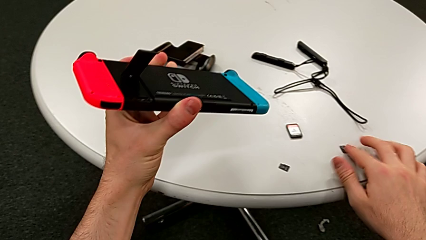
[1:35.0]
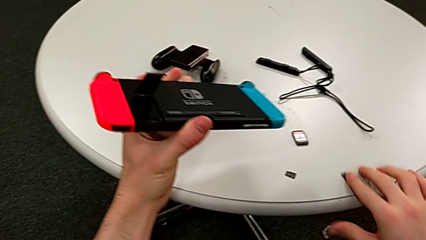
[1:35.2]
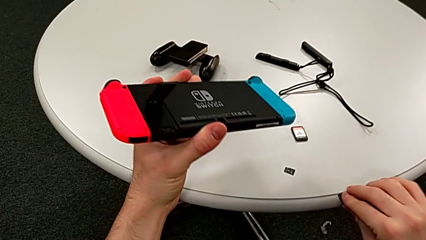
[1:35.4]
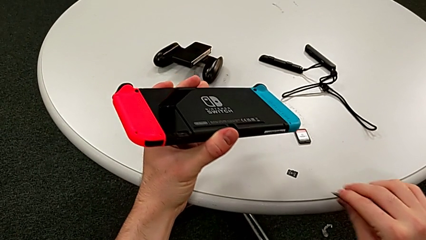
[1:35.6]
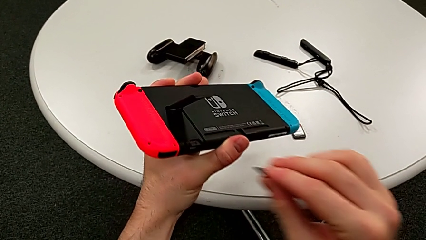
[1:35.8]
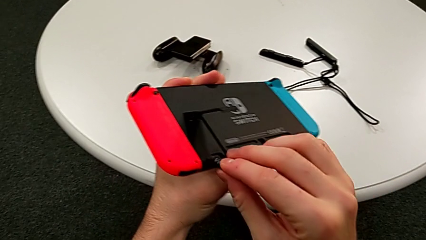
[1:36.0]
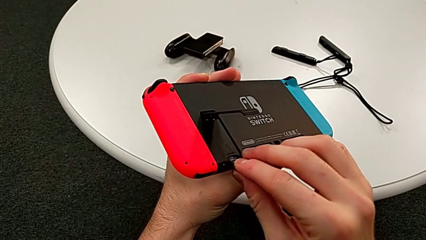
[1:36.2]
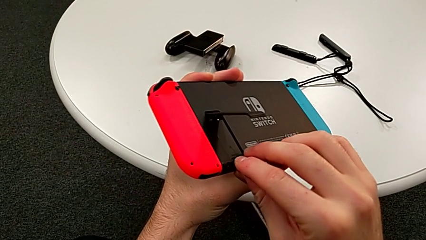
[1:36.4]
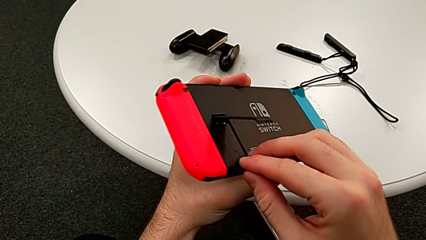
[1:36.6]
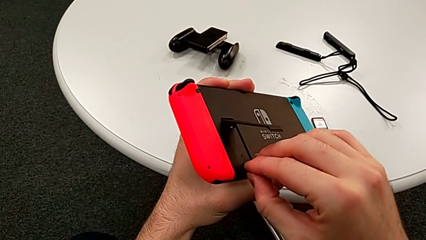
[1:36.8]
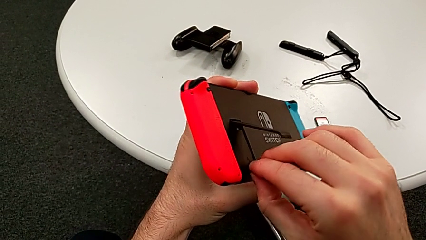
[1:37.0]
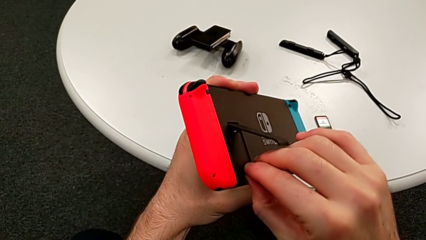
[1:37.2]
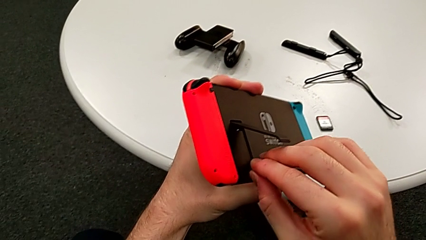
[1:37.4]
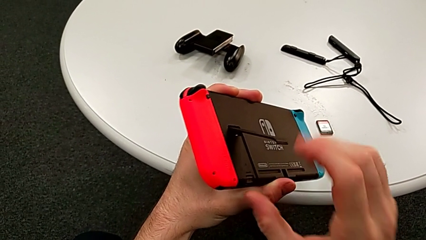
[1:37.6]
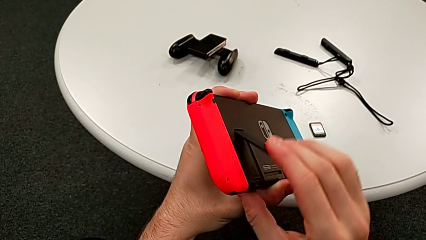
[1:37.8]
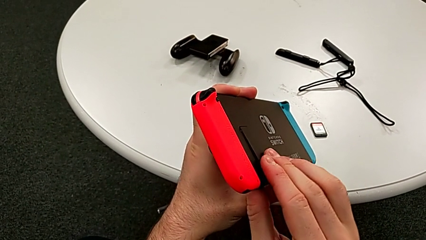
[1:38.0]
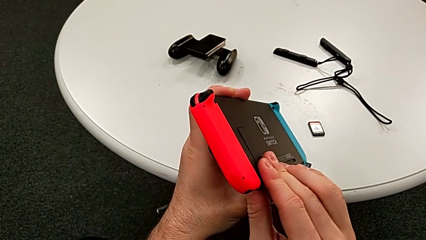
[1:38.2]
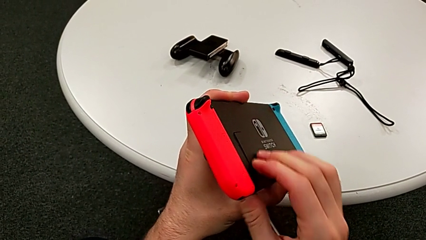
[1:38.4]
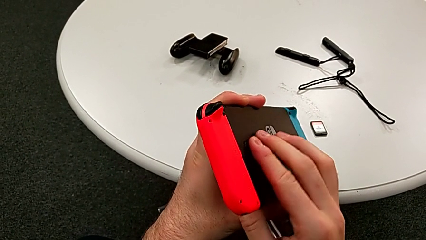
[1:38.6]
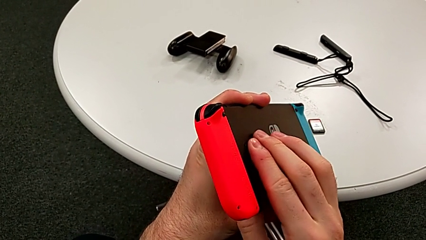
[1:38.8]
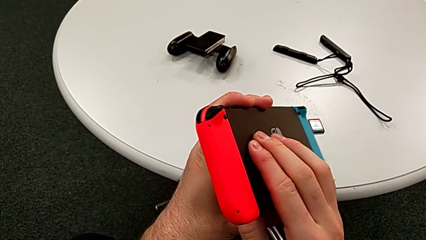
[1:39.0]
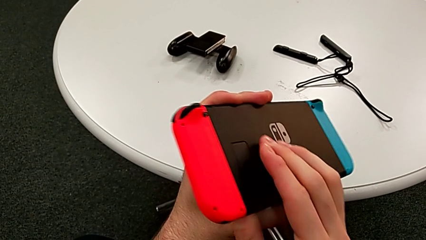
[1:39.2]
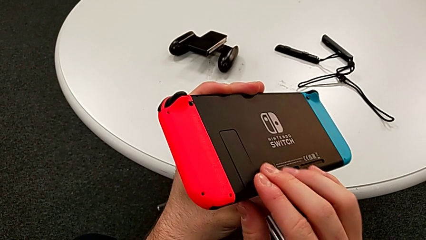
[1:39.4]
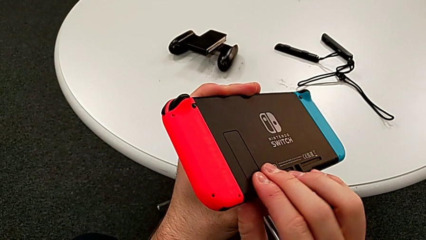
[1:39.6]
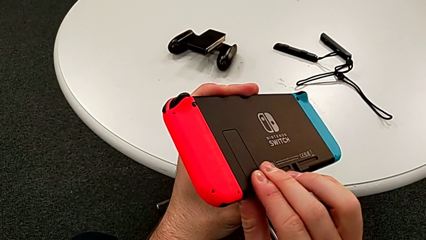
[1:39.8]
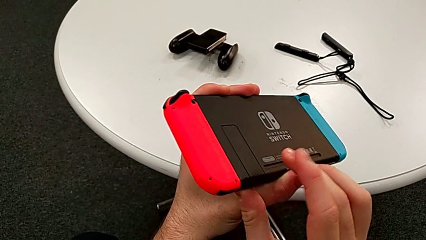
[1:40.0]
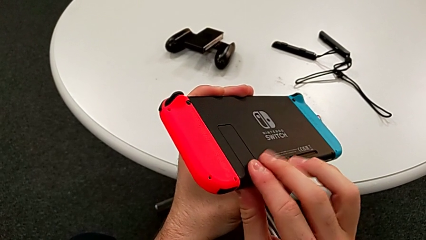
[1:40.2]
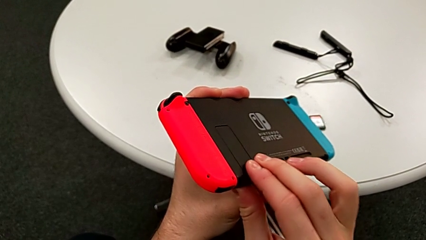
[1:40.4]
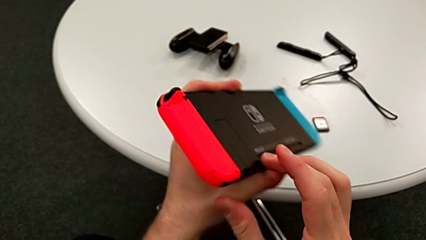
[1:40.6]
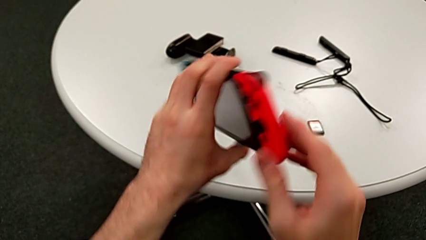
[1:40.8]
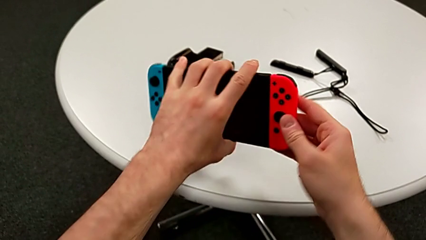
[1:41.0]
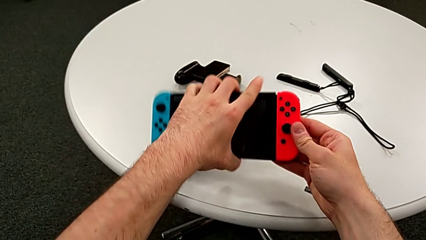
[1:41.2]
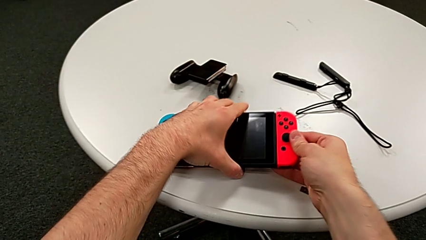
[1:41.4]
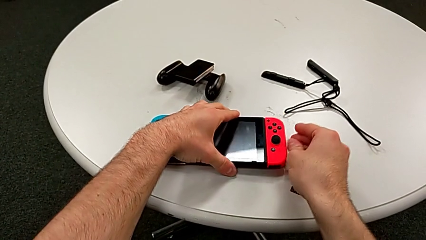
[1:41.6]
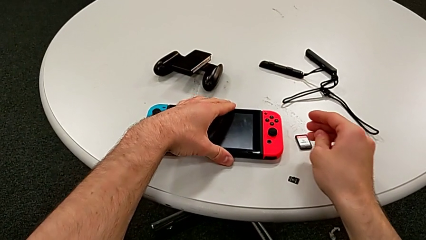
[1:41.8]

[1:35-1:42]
The camera wearer is exchanging a micro SD card. They grab the new SD card, insert it, close the back kickstand and place the top Nintendo Switch.

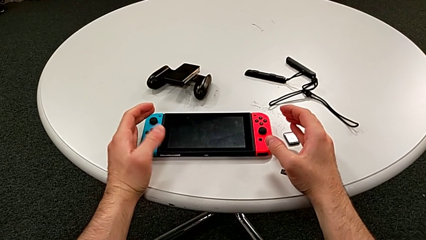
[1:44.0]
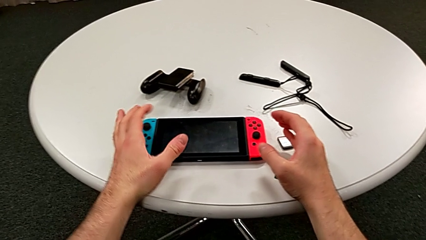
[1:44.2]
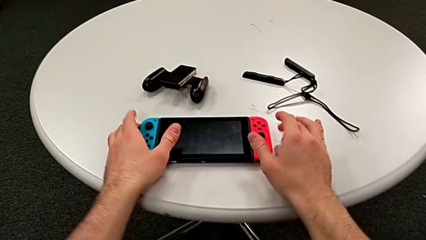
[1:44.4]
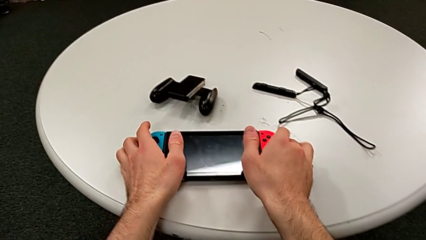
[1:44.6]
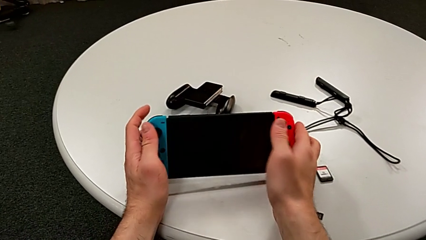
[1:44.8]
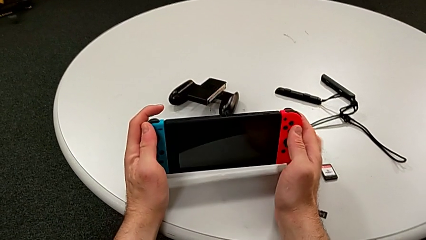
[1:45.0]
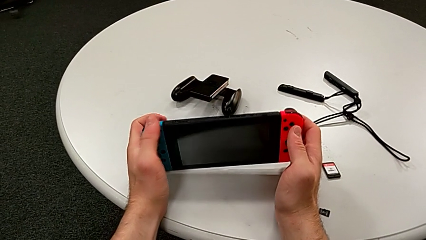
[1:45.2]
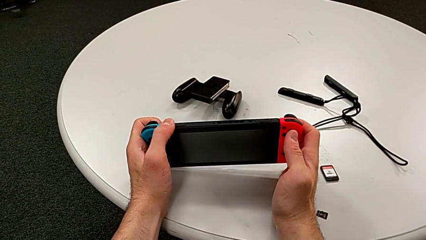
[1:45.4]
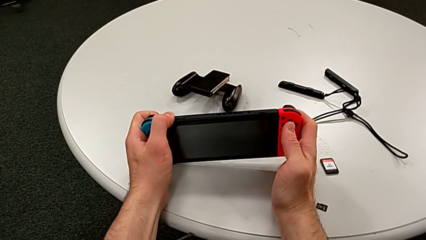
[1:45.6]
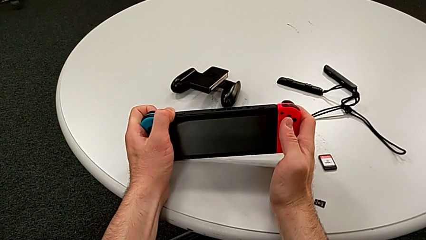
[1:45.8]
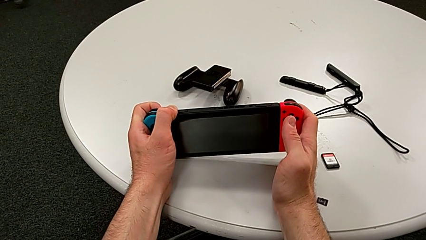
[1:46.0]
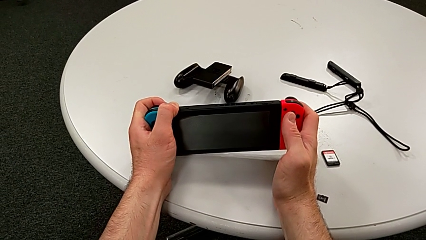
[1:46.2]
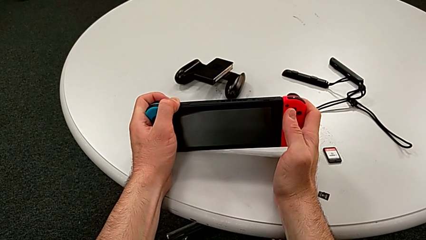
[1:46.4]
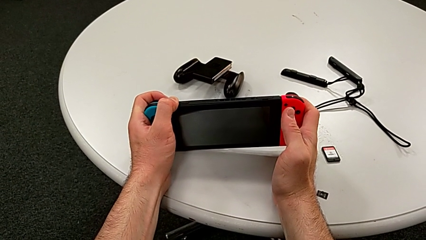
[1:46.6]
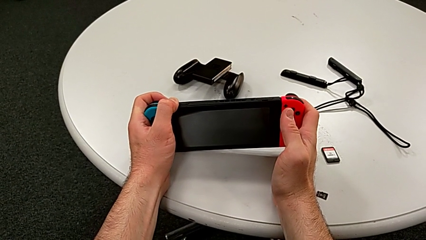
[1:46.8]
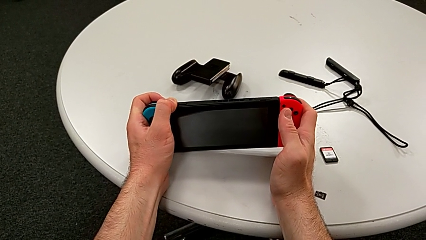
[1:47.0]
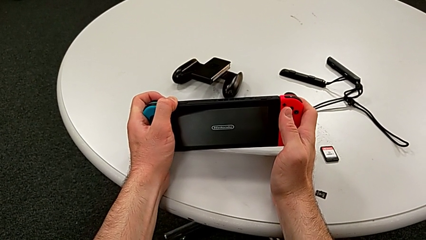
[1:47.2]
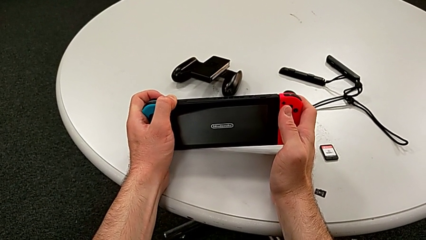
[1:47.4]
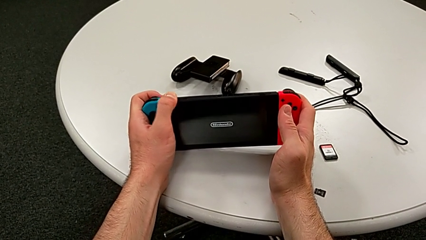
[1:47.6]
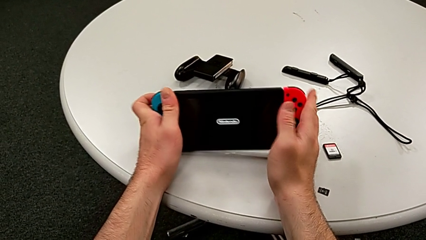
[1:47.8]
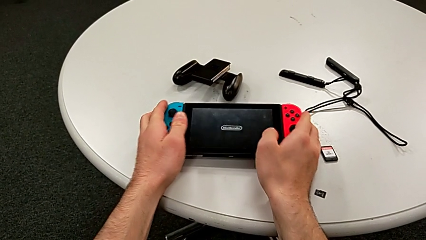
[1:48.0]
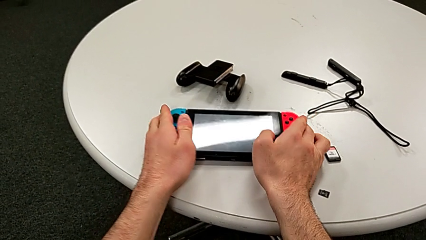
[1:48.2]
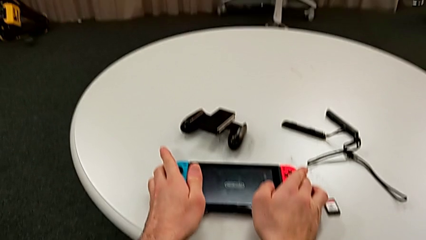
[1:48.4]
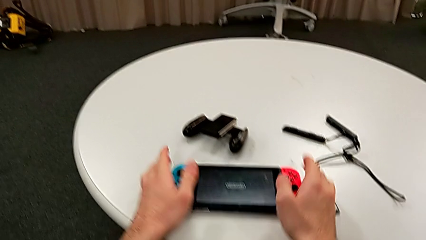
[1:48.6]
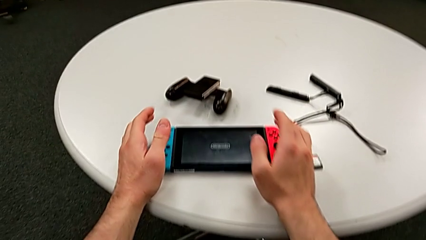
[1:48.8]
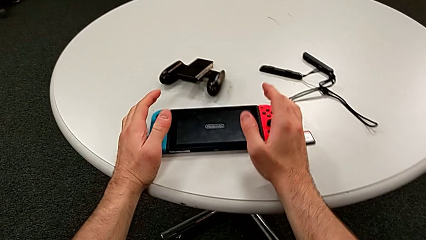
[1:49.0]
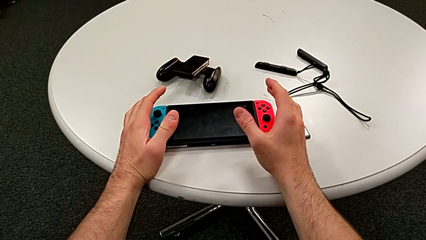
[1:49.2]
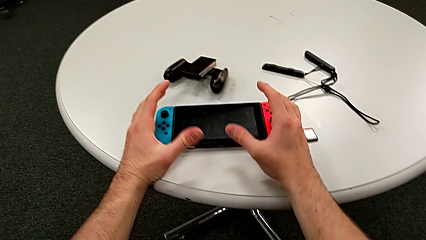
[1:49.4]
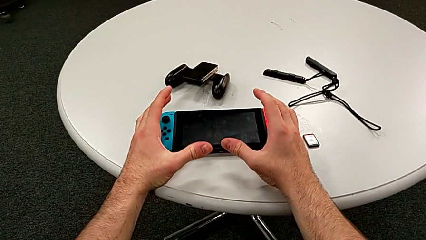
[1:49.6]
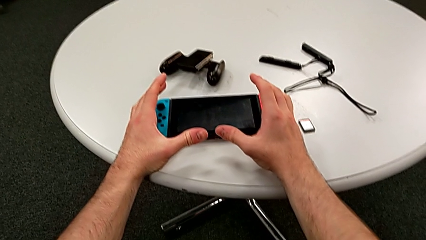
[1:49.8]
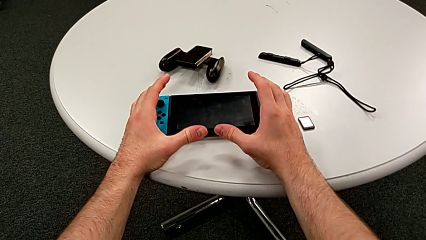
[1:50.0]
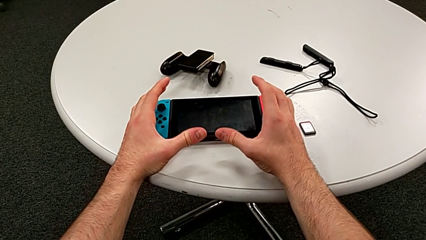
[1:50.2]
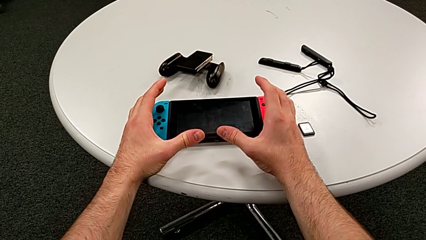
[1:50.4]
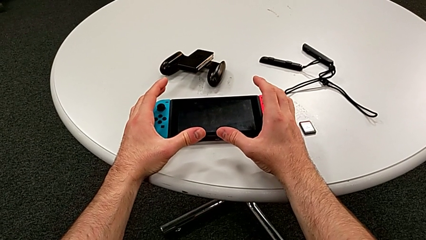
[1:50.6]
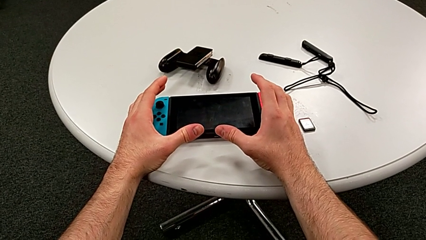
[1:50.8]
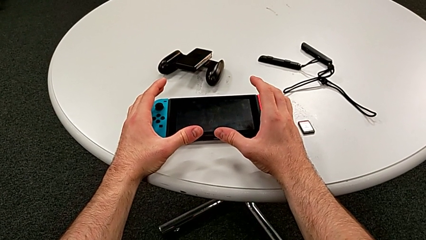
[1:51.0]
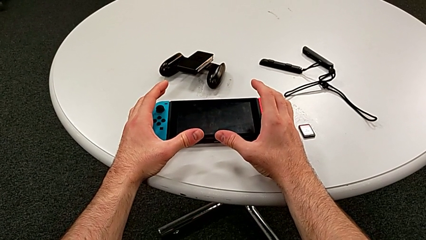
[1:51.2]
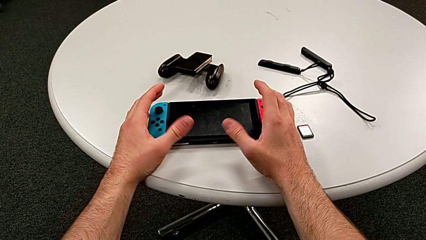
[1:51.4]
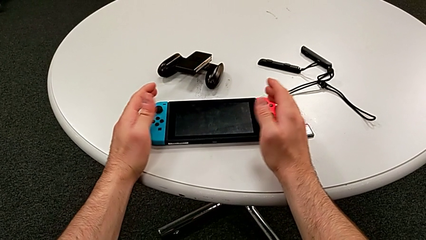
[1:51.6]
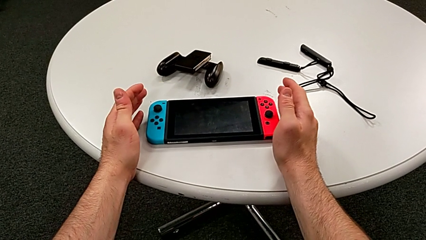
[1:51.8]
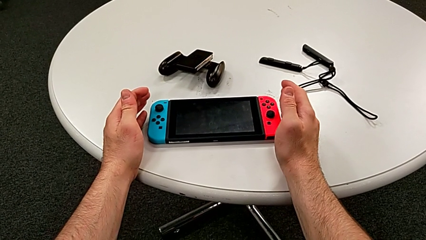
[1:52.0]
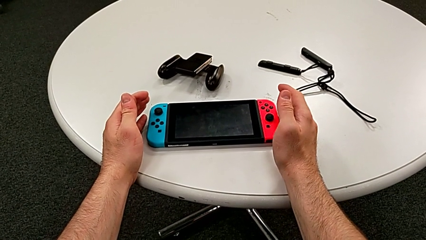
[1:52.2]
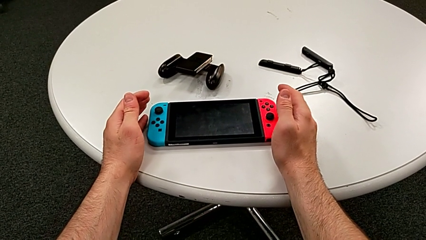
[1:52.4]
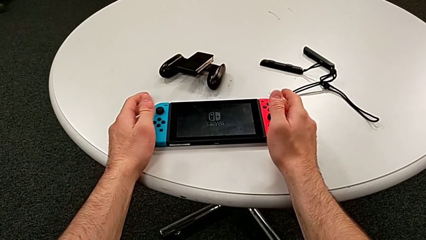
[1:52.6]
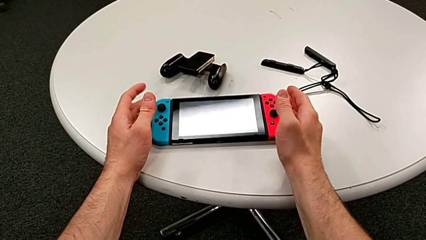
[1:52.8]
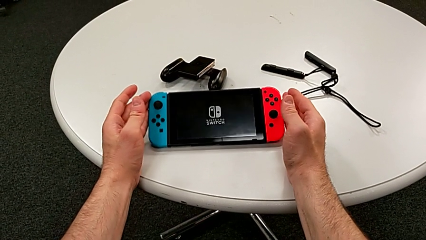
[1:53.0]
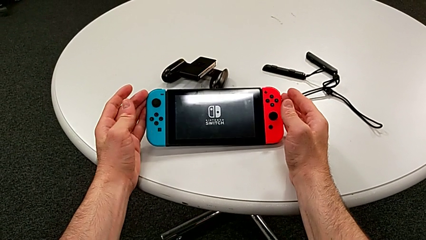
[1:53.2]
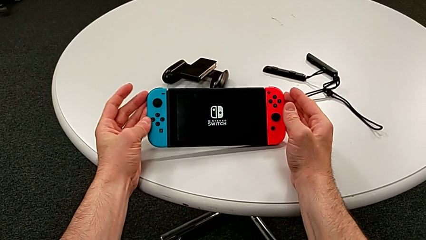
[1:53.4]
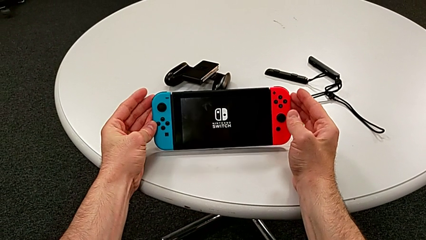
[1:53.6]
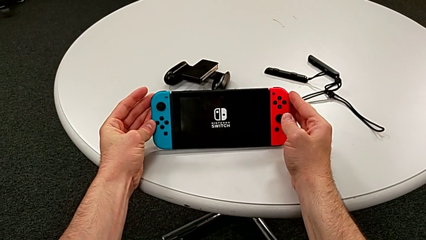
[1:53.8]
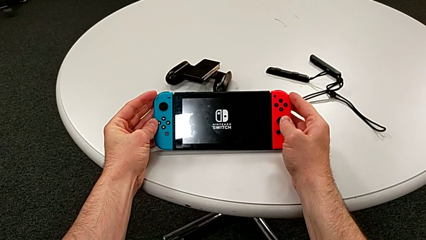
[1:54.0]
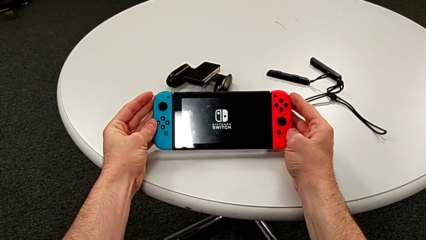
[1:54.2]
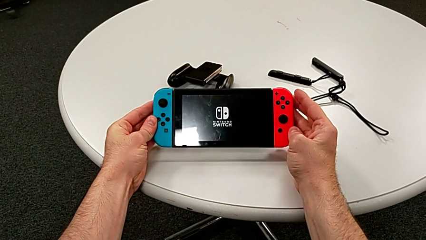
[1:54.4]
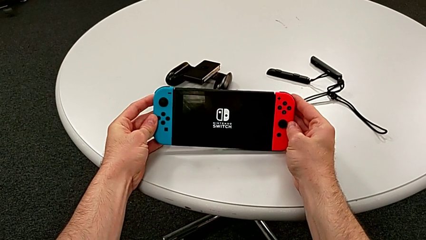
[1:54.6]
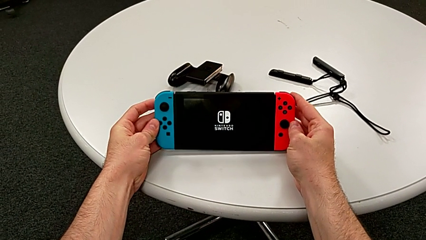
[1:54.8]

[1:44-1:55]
The camera wearer is turning on their Nintendo Switch. They grab the top Nintendo Switch, press the top button, place the top Nintendo Switch and begin to hold it.
